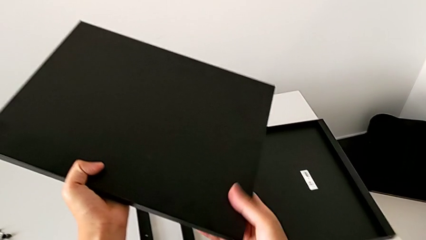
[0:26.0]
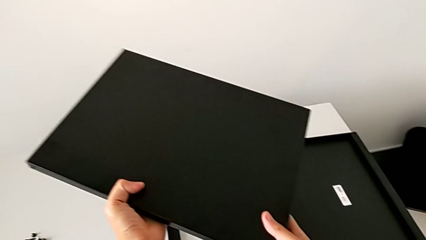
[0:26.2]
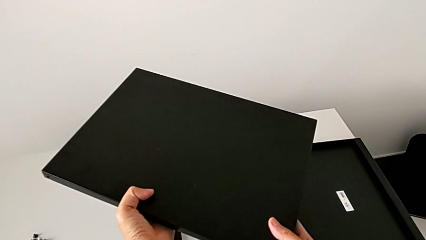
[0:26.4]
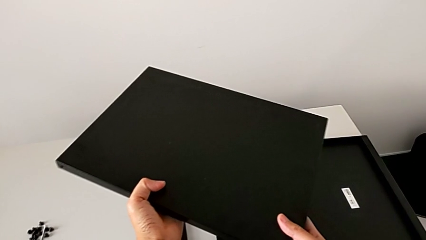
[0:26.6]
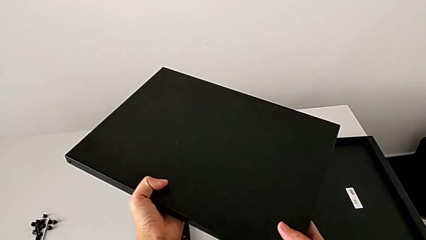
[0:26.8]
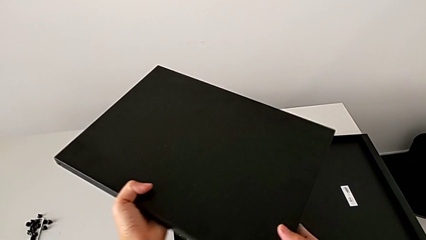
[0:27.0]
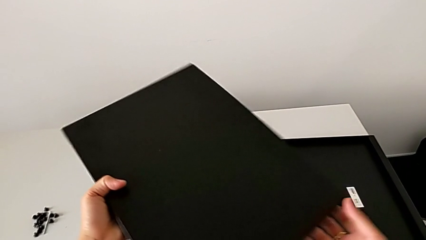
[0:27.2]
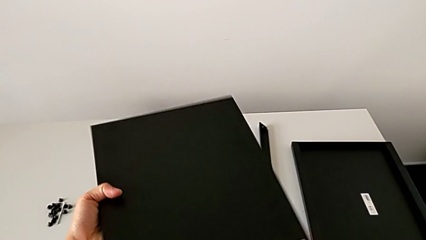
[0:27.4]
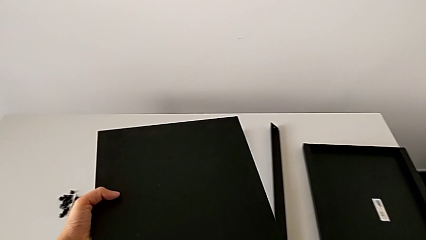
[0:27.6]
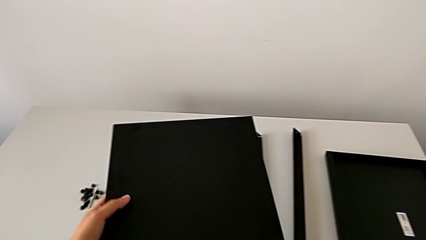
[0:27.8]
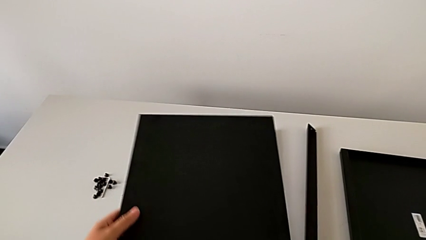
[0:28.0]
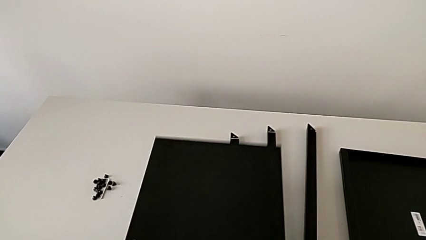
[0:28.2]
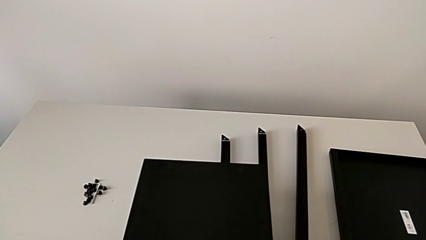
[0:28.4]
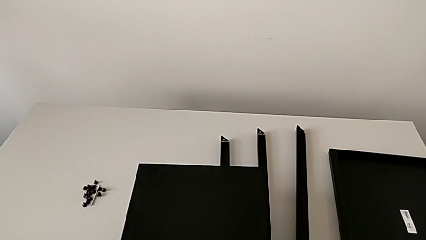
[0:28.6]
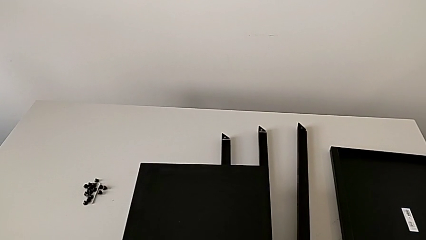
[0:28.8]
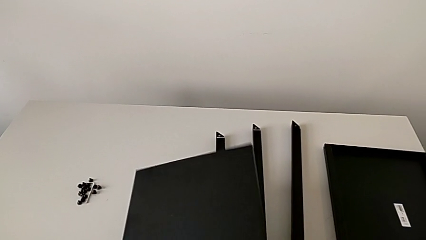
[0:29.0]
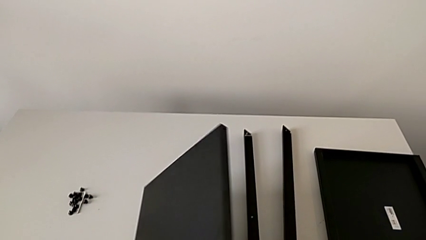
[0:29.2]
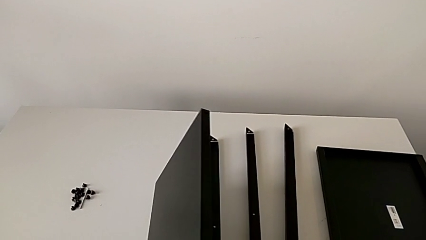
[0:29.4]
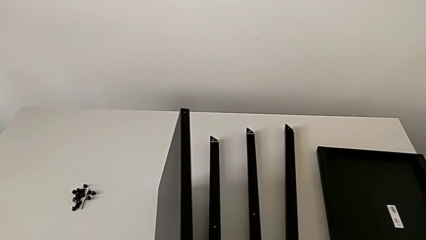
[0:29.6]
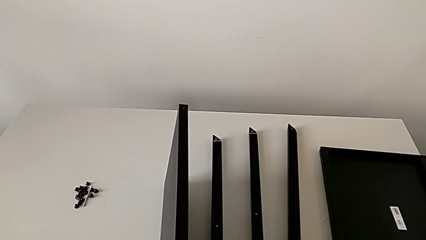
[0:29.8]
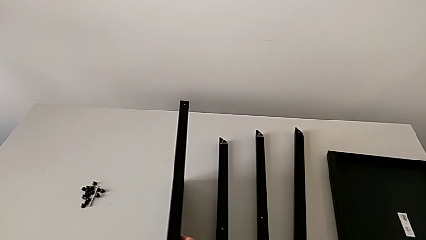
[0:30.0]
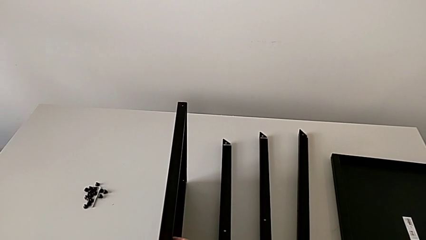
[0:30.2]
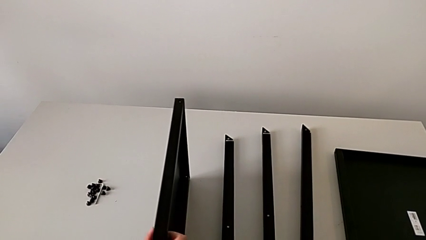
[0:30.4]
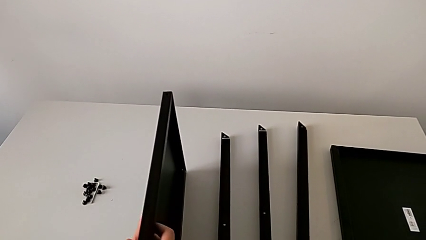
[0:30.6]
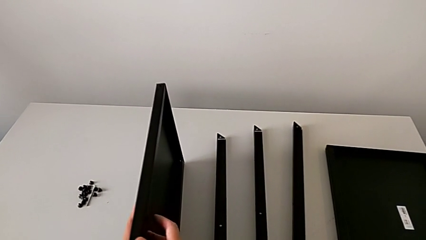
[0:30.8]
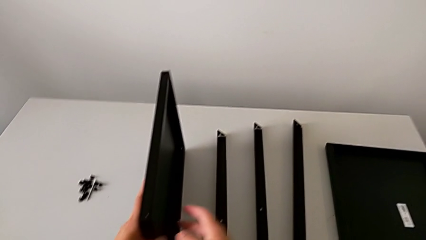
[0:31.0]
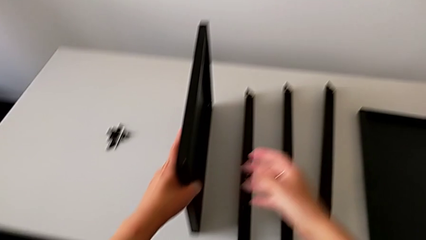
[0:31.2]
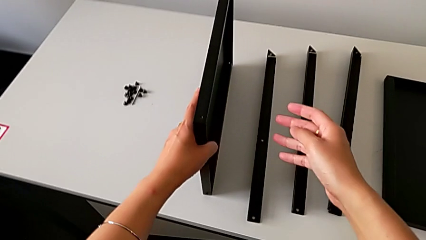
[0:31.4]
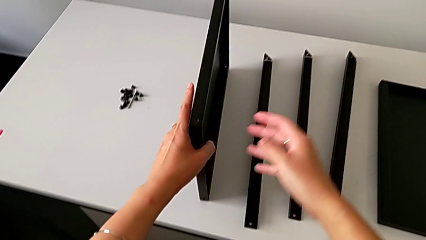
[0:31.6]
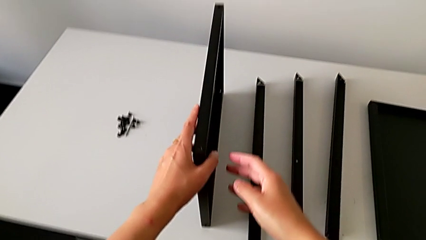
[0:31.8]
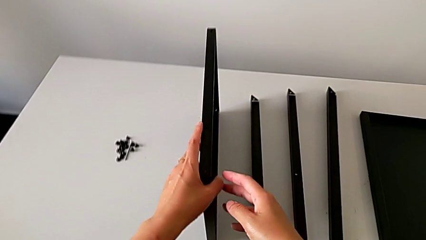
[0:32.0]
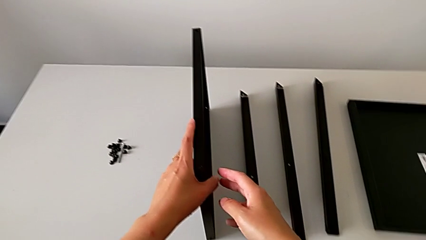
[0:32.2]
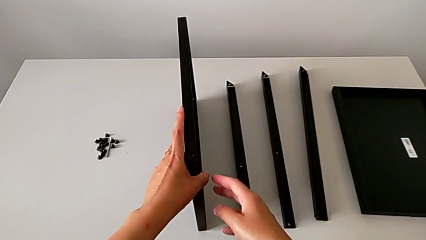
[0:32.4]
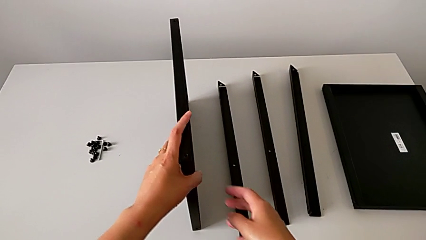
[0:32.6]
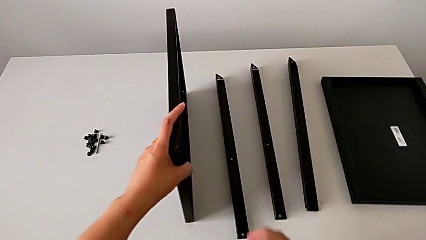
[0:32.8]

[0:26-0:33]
The camera wearer is inspecting the table. They hold the tray, rotate it, hold it, rotate it, place it and hold it.

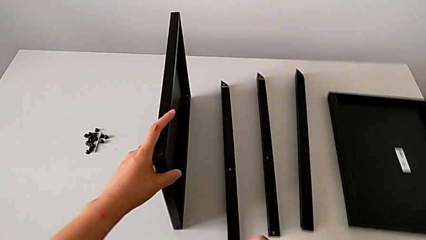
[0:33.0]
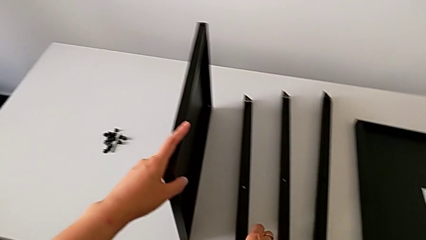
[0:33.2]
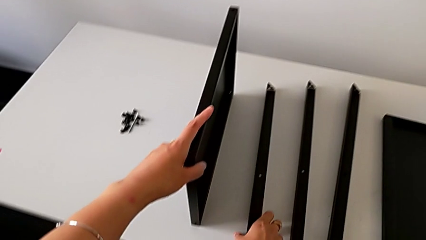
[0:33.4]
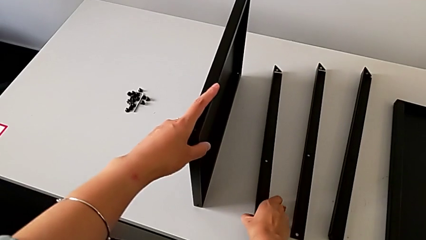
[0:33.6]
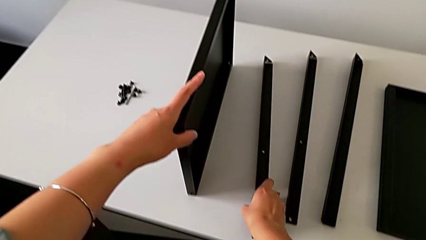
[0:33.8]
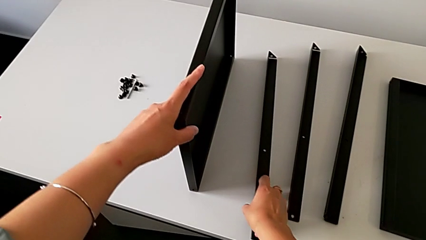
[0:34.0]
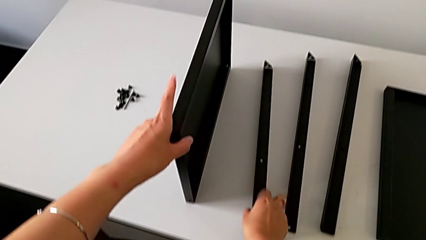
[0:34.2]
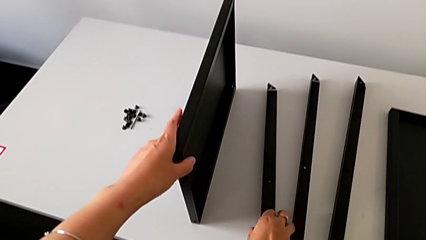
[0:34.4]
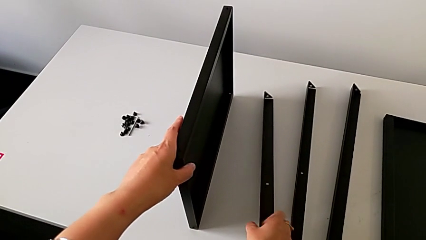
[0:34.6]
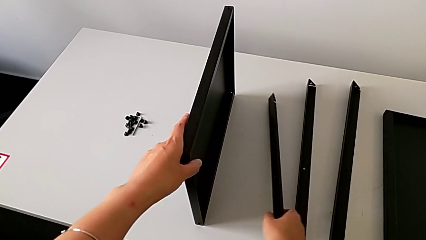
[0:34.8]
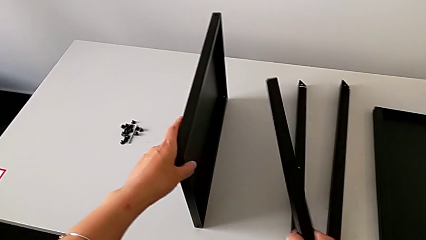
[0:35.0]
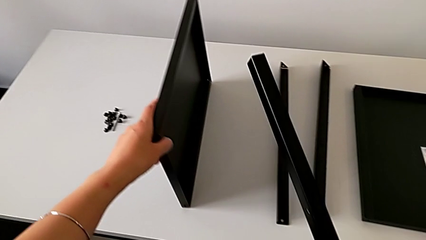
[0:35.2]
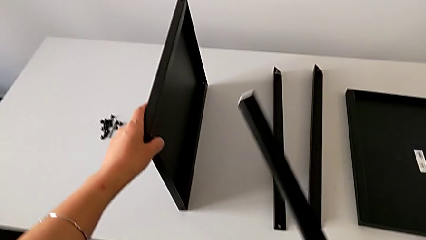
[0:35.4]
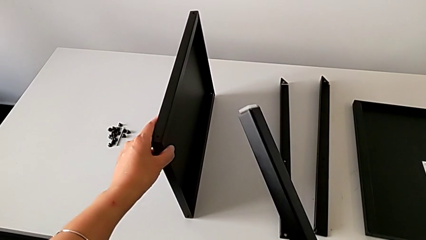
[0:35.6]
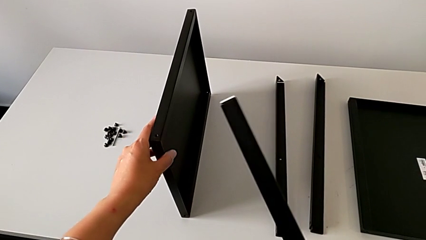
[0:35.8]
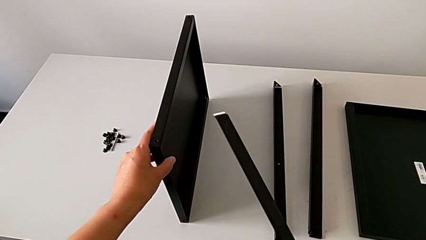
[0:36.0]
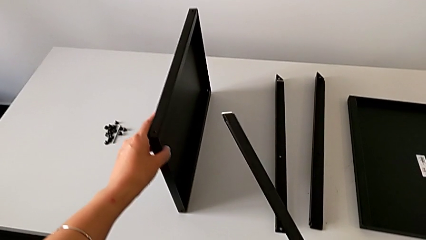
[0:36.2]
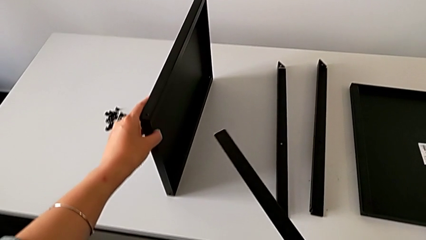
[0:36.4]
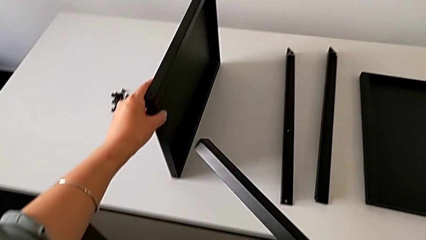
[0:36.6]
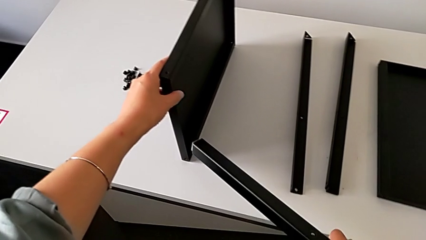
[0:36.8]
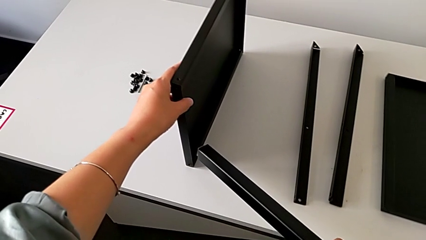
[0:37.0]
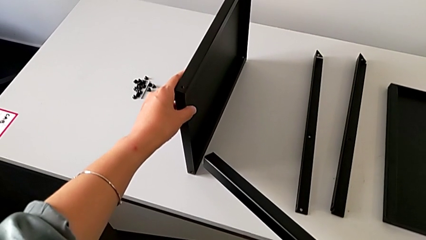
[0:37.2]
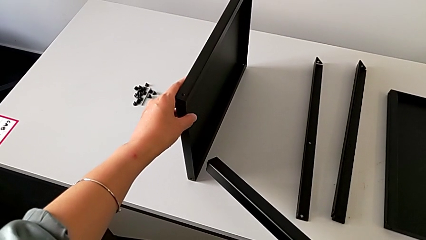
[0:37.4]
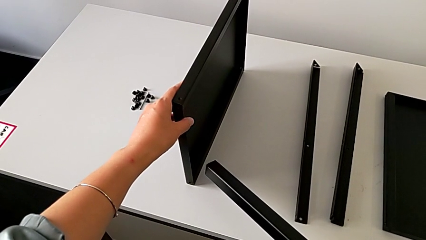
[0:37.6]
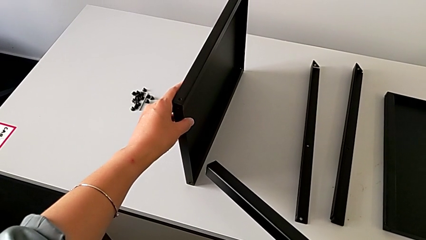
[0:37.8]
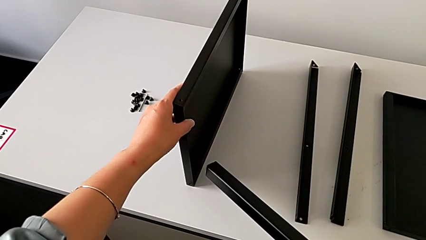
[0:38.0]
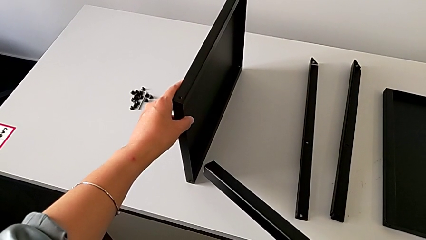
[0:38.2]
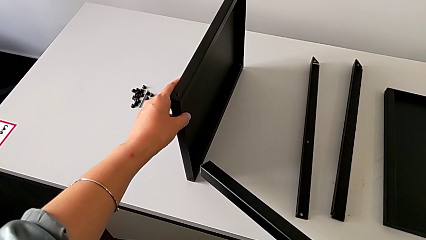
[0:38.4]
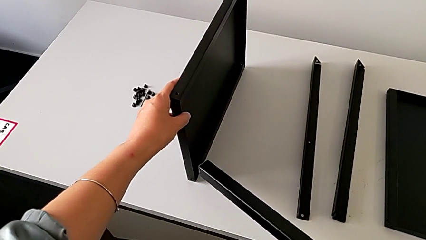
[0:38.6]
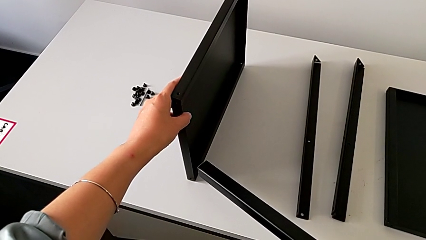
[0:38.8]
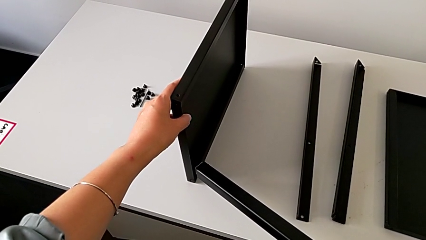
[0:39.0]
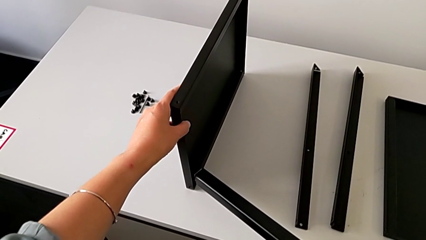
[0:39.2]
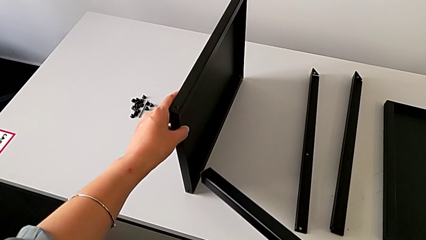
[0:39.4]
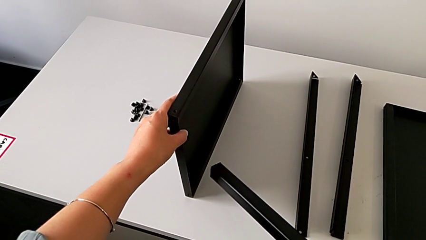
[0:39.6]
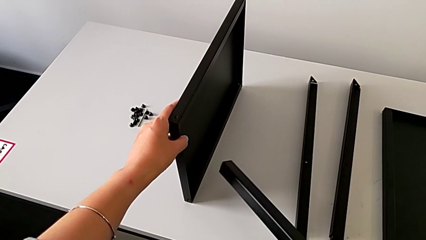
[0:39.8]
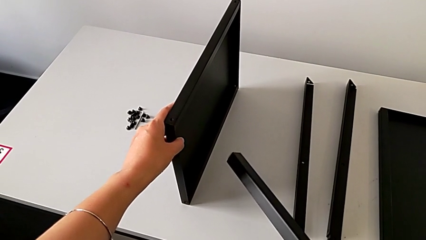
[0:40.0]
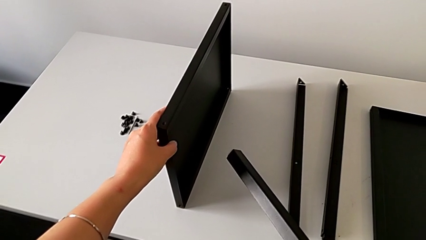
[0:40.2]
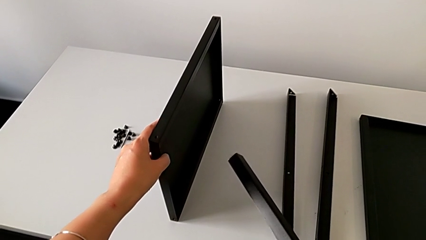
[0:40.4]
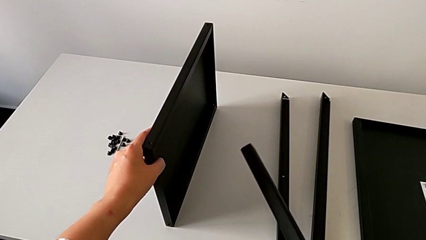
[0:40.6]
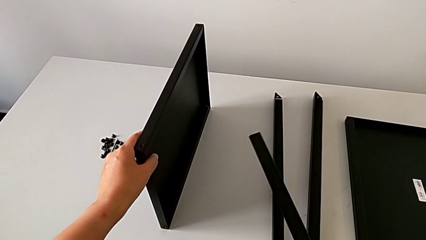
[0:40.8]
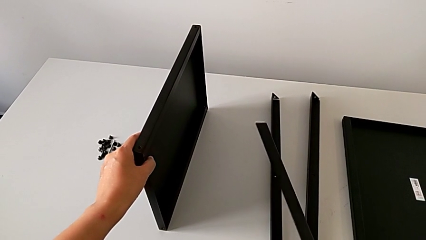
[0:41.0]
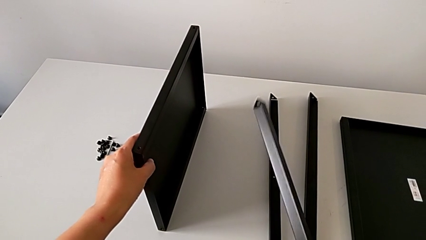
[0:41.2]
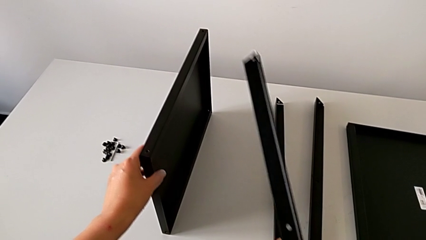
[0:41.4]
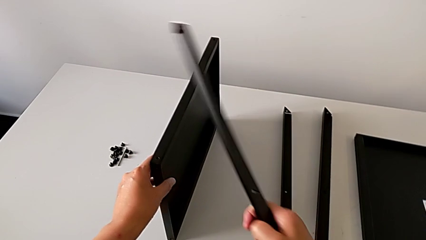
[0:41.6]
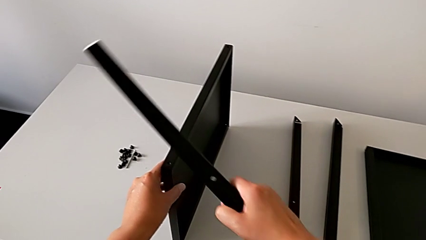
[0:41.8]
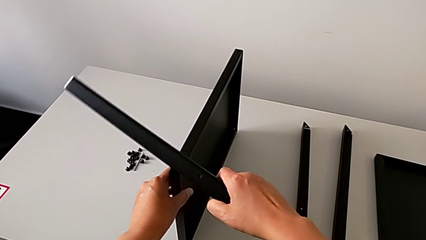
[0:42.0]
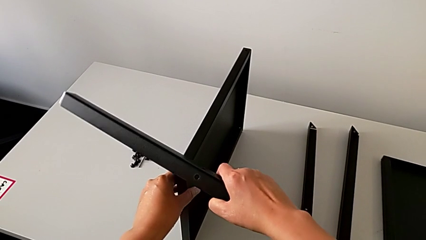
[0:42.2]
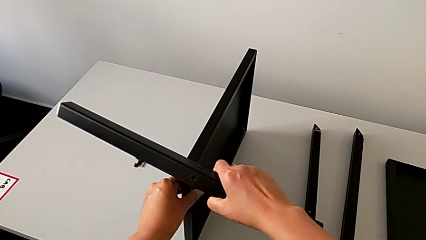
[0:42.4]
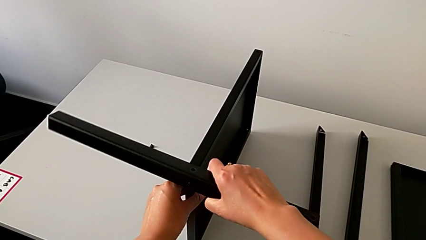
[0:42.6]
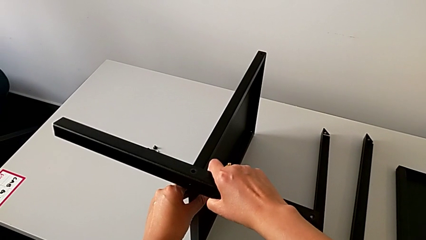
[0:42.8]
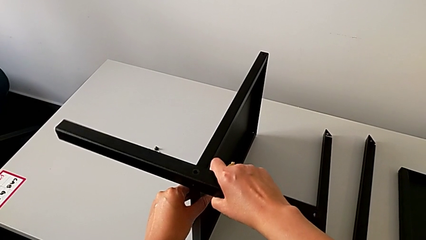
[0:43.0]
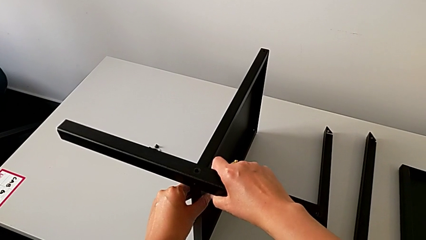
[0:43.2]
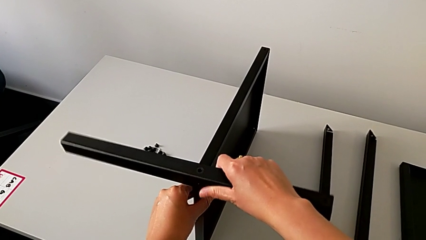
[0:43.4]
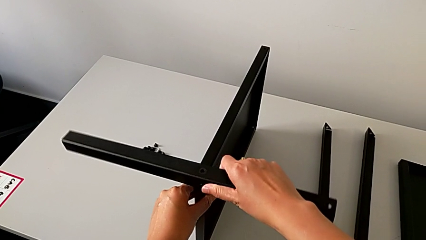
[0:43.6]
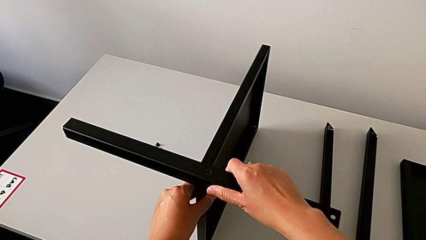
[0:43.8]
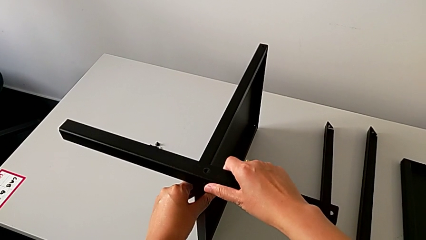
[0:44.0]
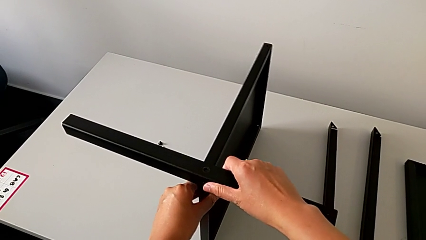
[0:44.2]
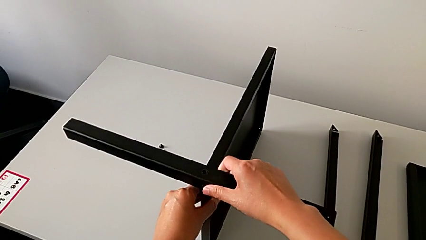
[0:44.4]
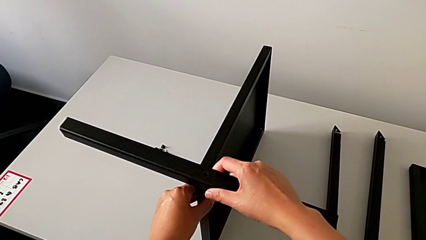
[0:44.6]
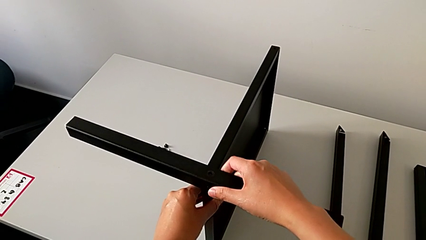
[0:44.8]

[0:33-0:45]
The camera wearer is assembling the first leg of the table. They approach the leg, grab the first leg, hold the leg, approach the tray and begin to wrongly align the first leg.
